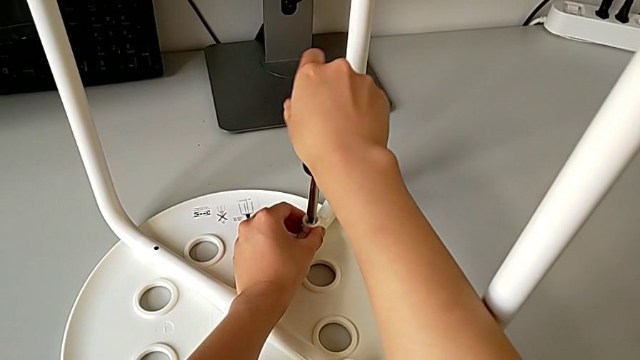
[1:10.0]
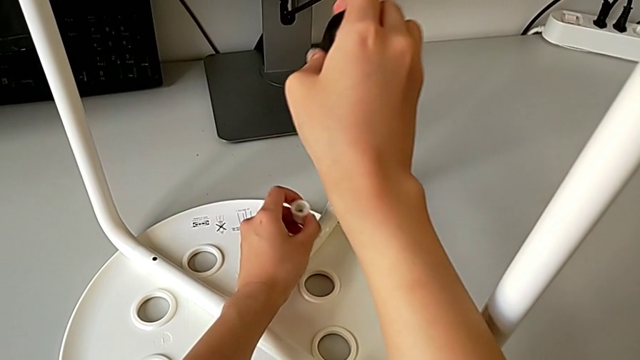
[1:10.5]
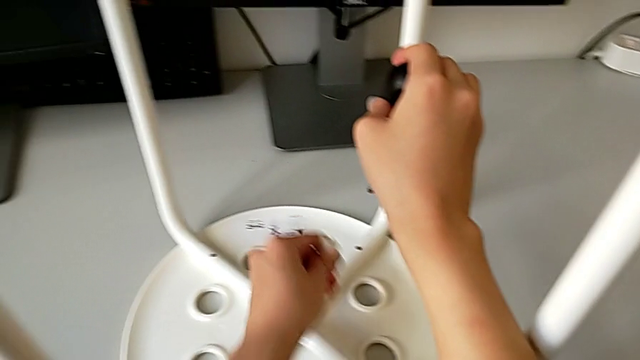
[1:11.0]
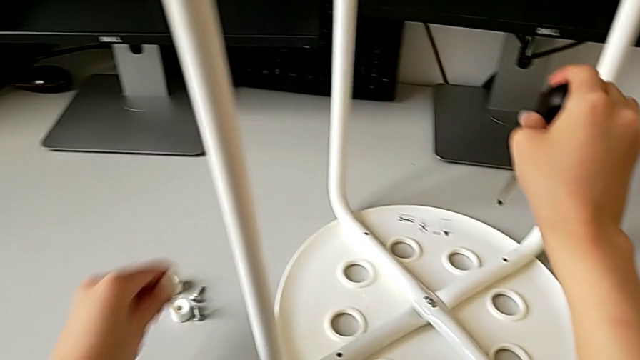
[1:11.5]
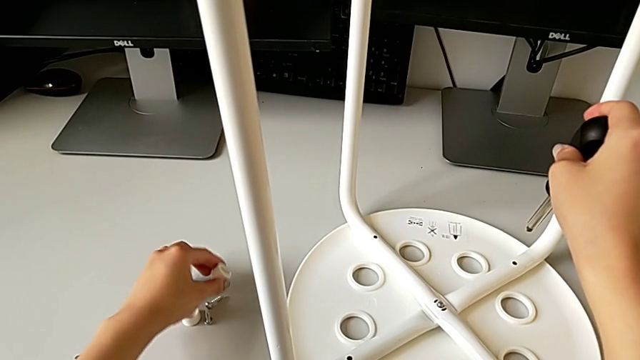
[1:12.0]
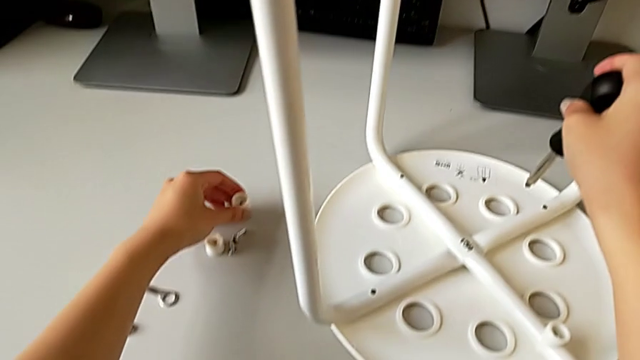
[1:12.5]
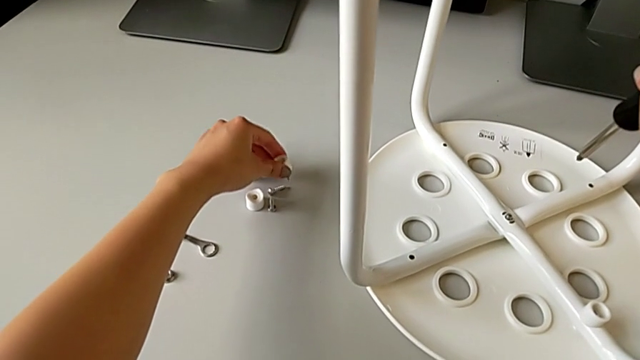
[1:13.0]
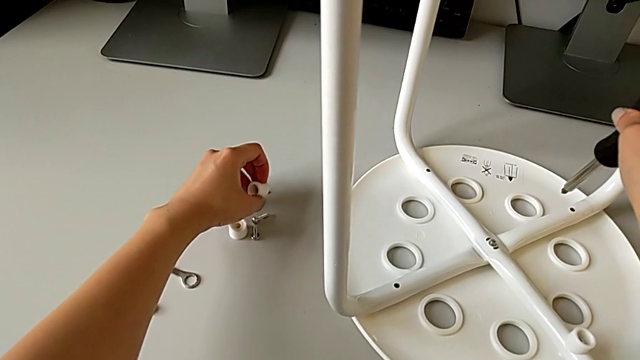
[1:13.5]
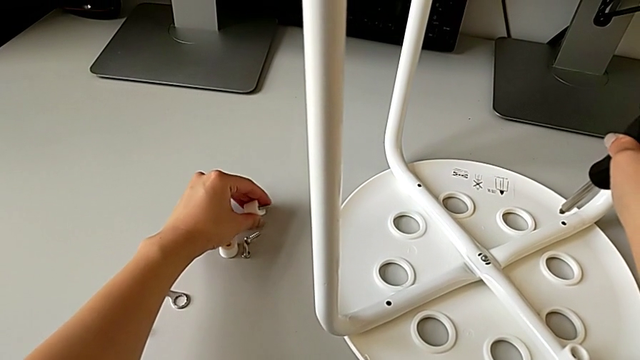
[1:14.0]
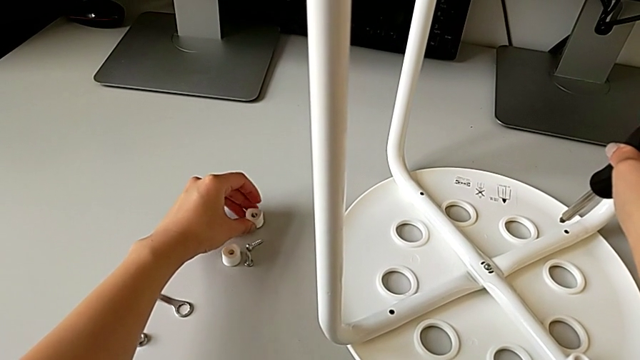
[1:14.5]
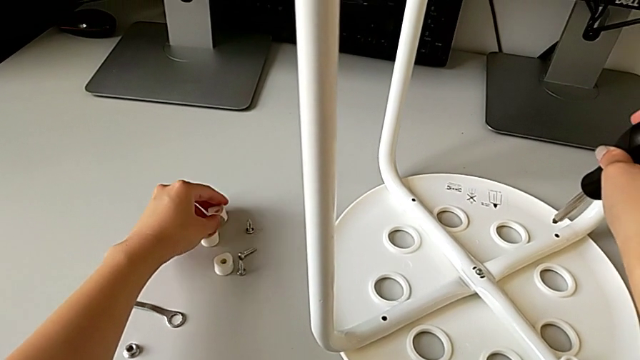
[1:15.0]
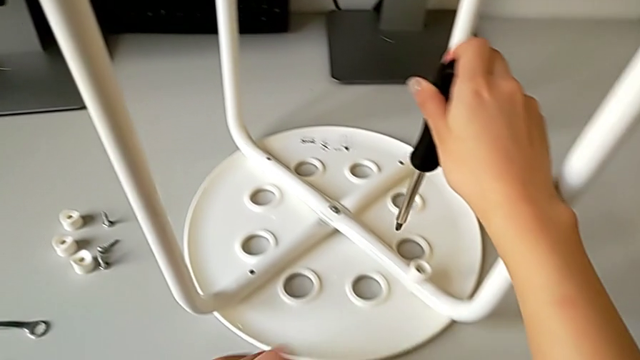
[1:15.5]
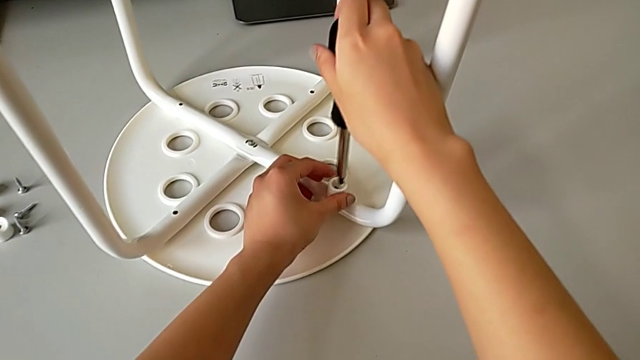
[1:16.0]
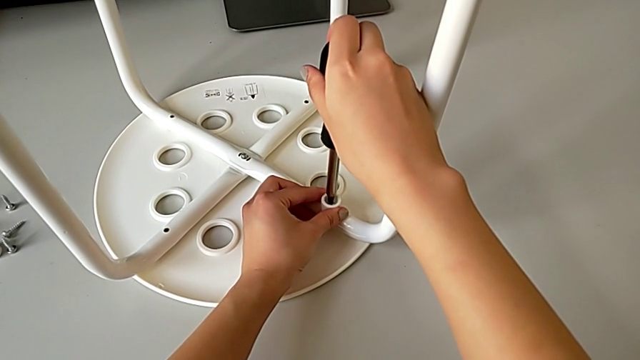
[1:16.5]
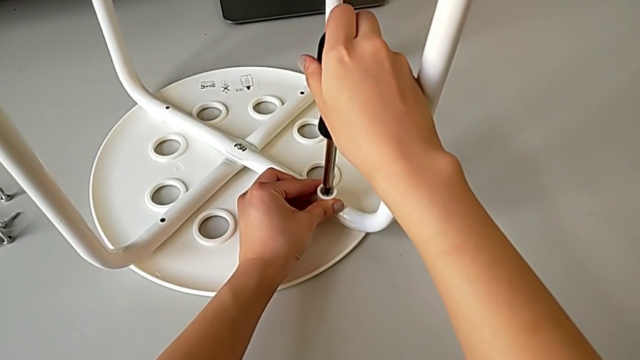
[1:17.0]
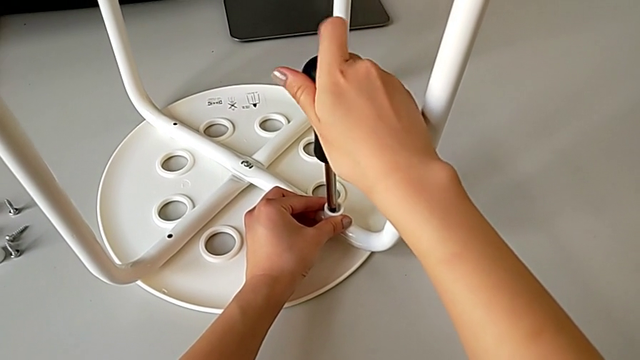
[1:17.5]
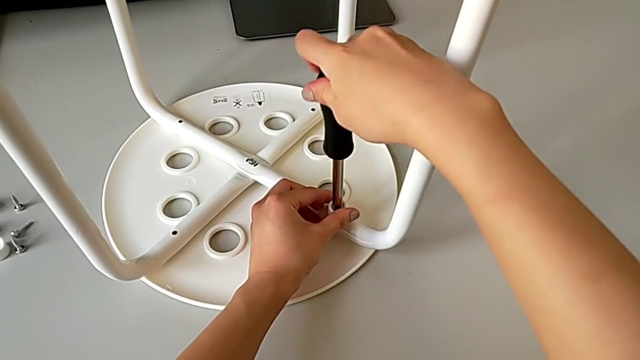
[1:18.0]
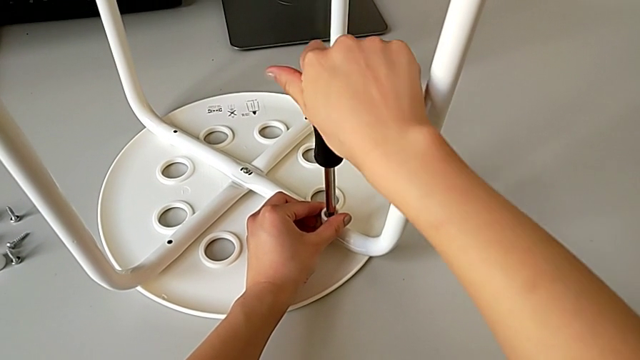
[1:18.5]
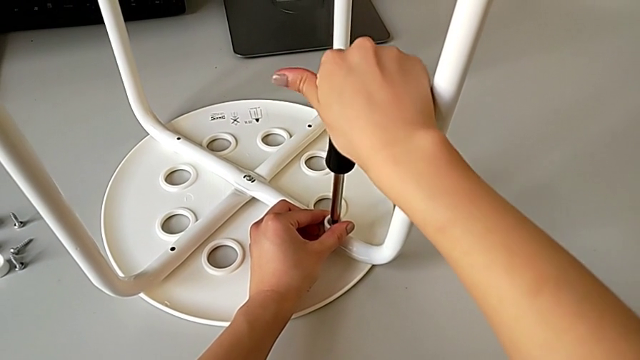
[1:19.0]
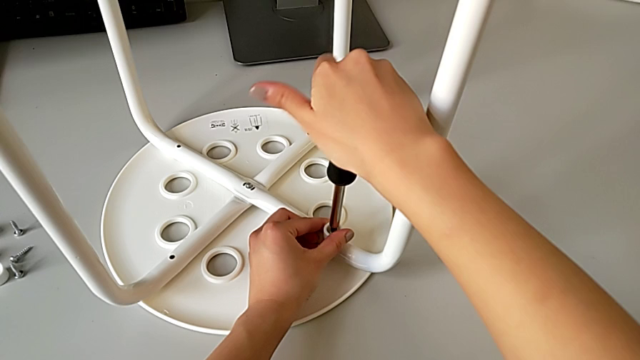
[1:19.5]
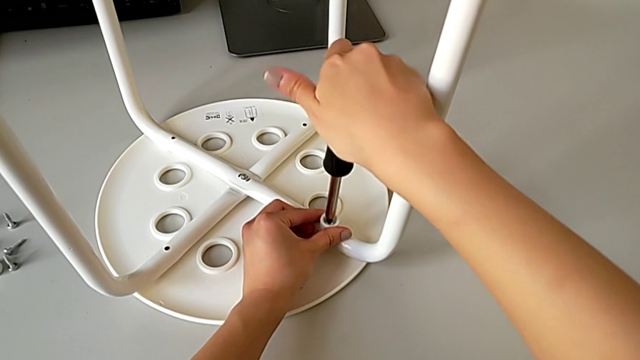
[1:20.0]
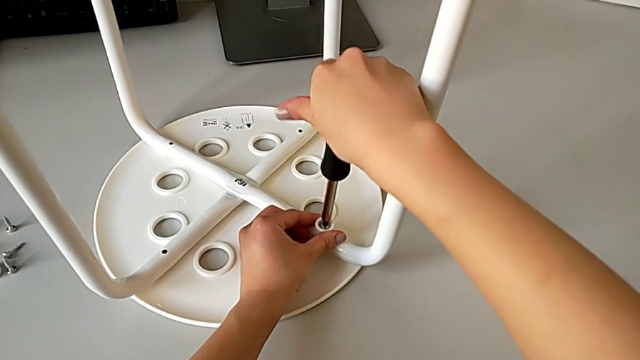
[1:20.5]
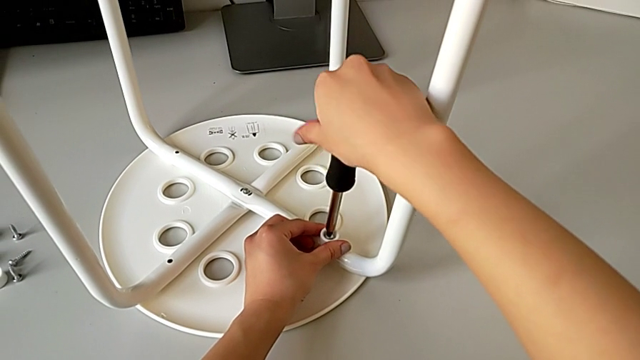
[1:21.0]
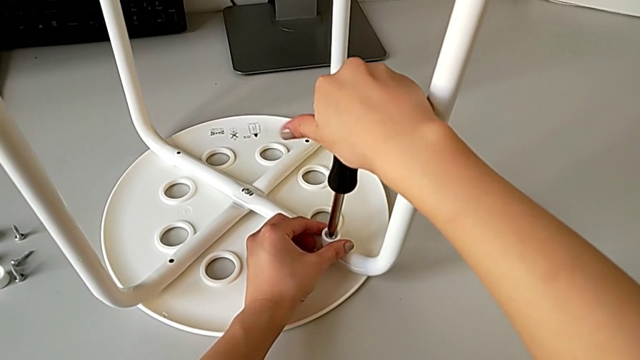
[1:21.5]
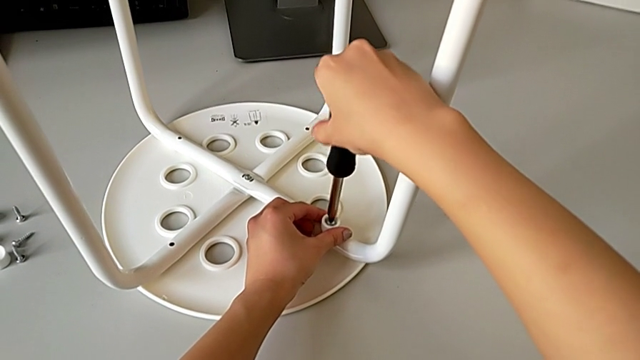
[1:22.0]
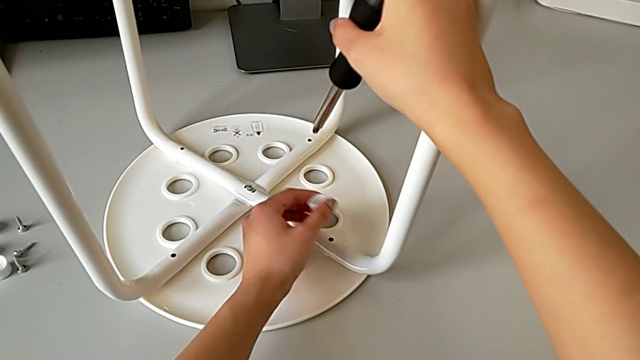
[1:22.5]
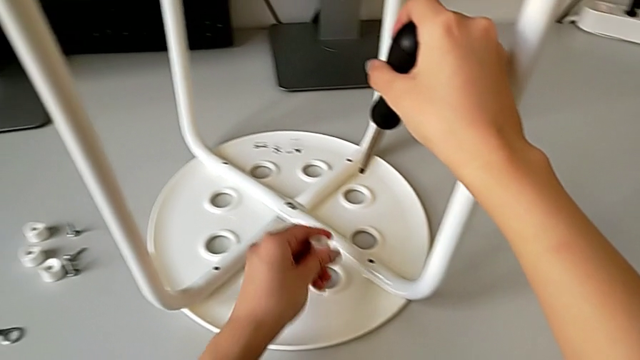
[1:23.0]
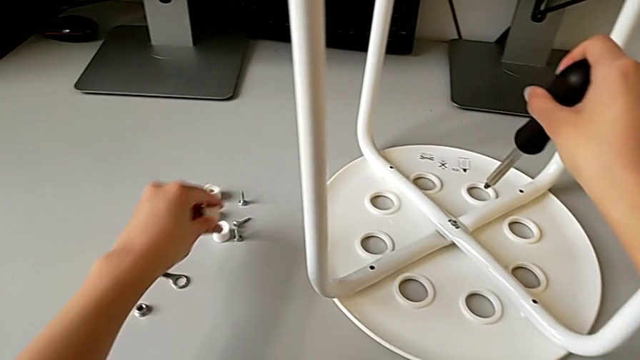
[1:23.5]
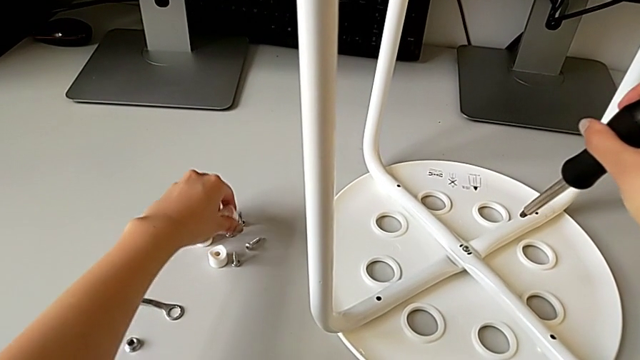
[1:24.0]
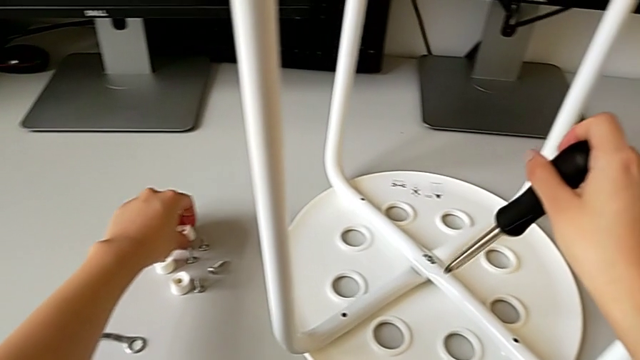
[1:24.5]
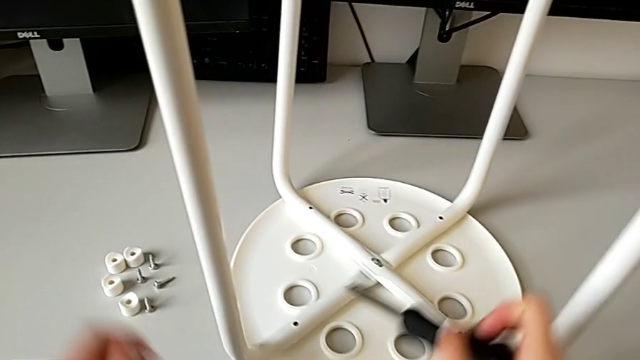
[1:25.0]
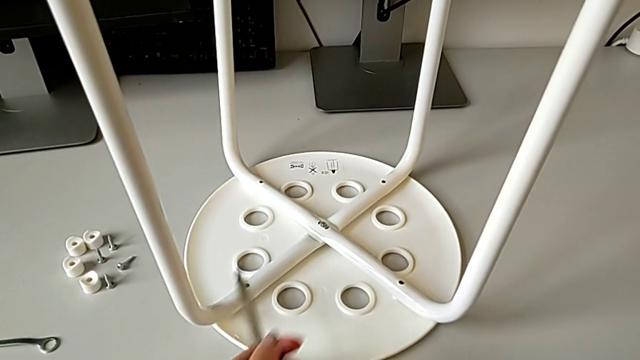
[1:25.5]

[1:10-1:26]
The camera wearer is unscrewing the marius. They withdraw the screw, lift it, place it with the left hand, disassemble it with the left hand, approach it, insert the screwdriver, unscrew the screw, withdraw it, place it, disassemble it with the left hand and place the screwdriver.

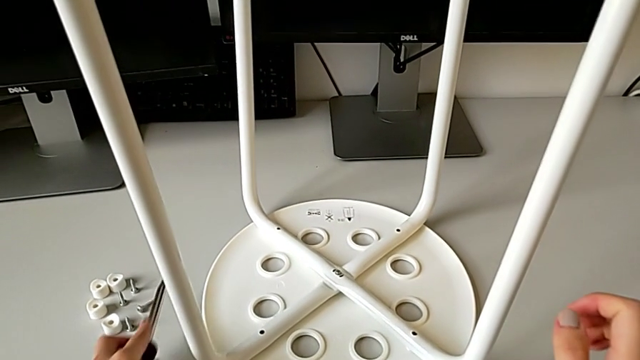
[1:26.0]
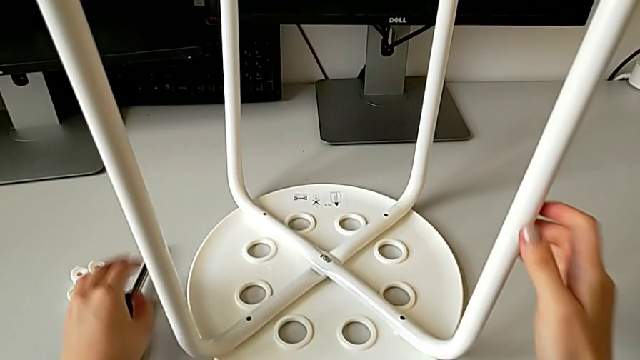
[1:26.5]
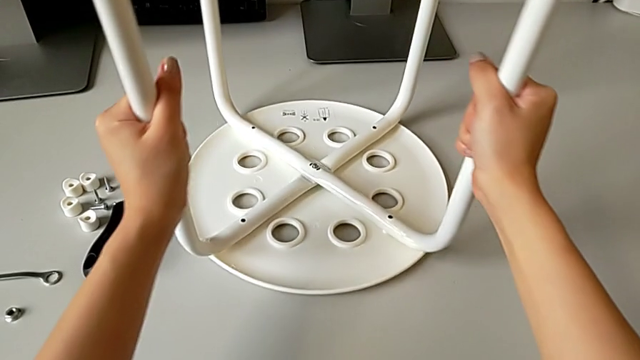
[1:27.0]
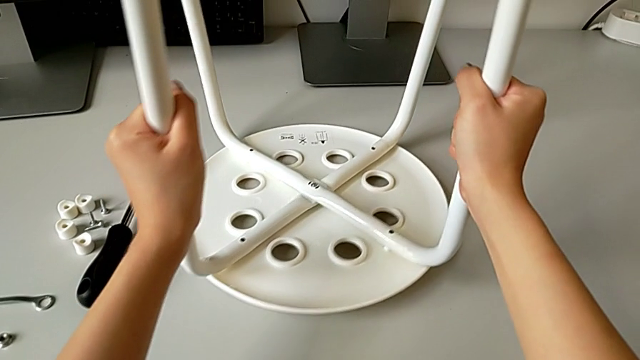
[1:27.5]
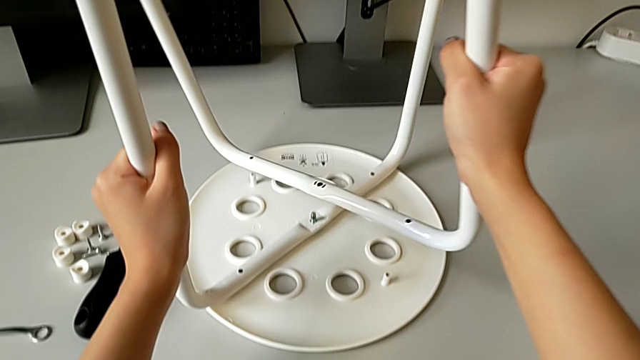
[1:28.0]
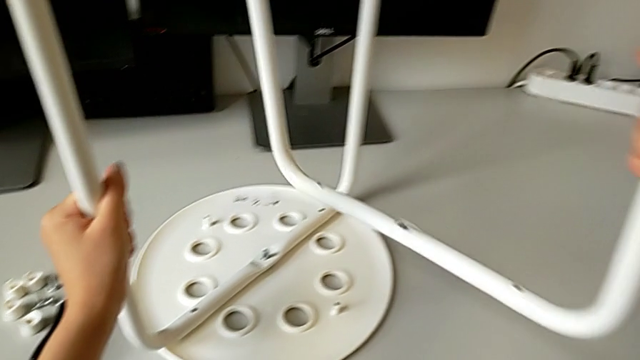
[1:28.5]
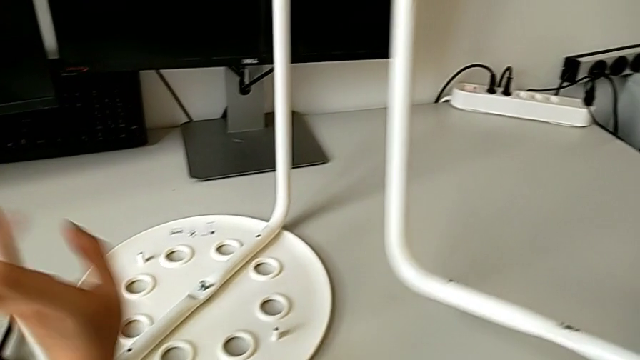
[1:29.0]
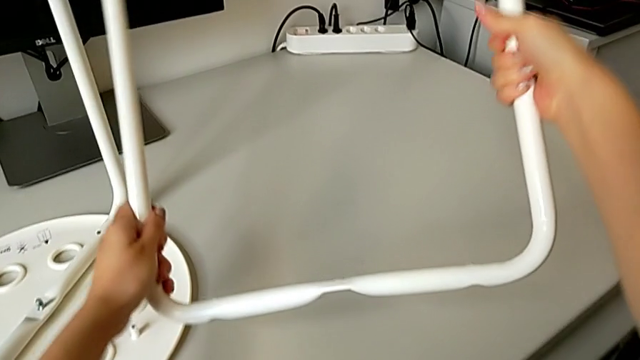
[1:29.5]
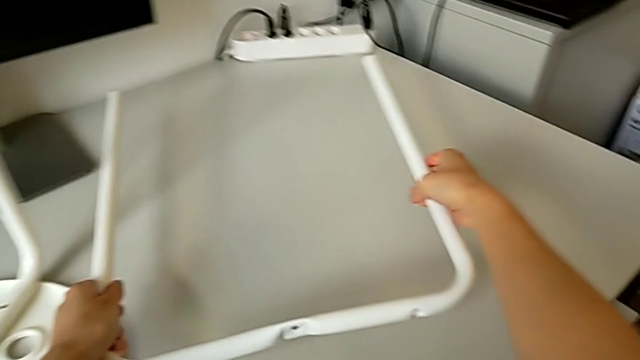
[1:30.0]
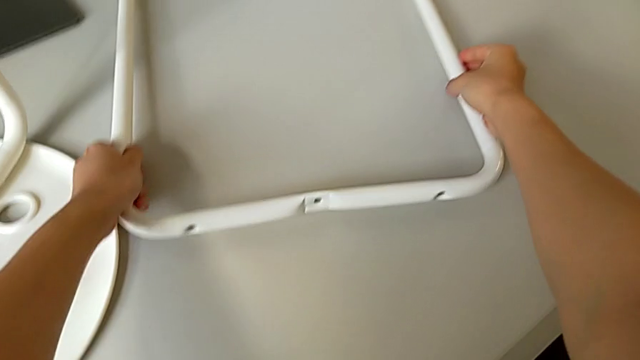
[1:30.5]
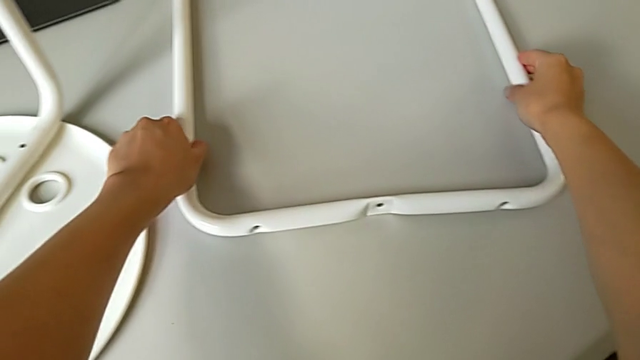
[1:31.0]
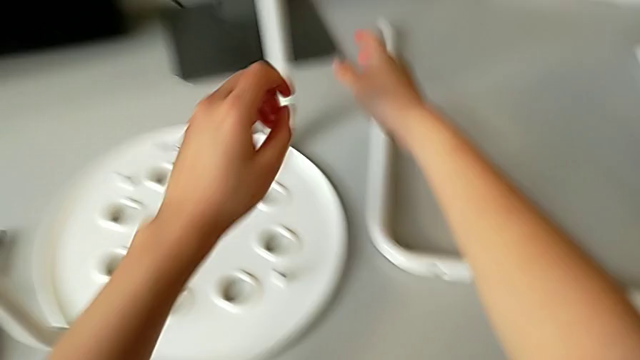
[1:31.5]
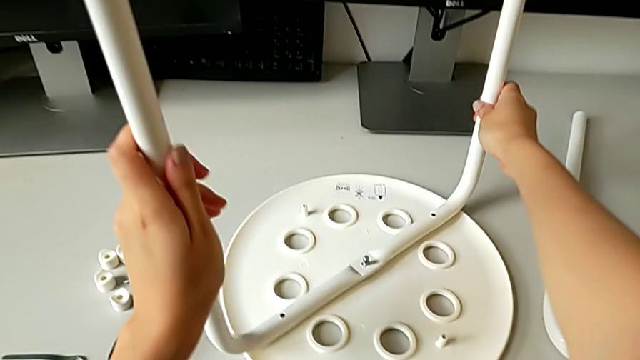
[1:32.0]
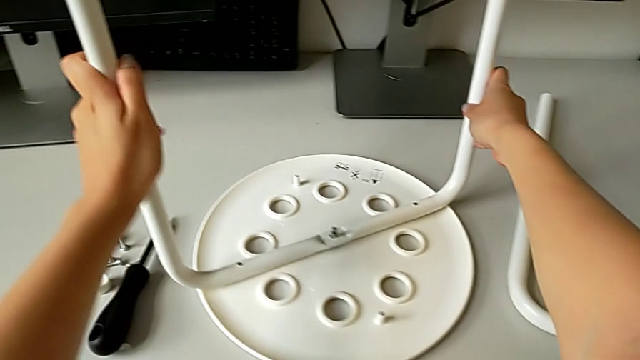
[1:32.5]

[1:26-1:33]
The camera wearer is removing their legs. They grab the leg, disassemble it, lift it, place it, grab it and slide it.
